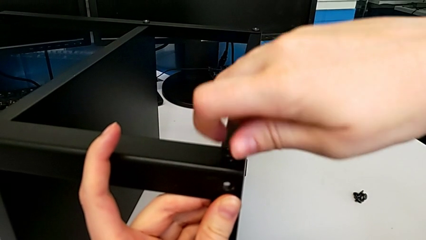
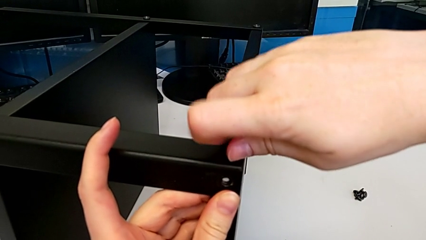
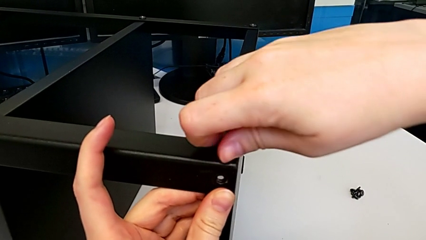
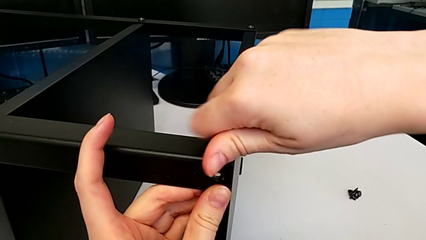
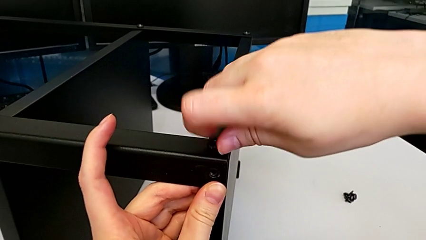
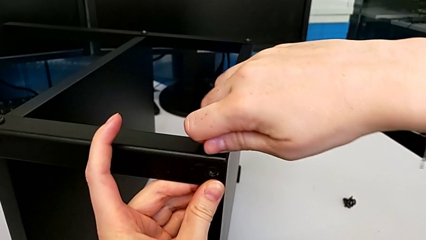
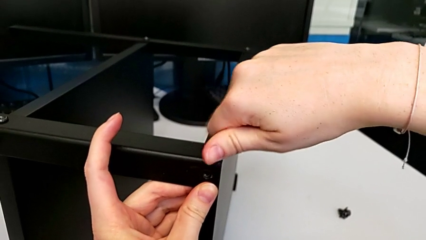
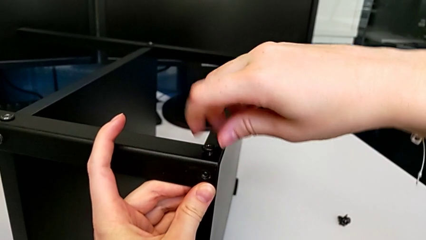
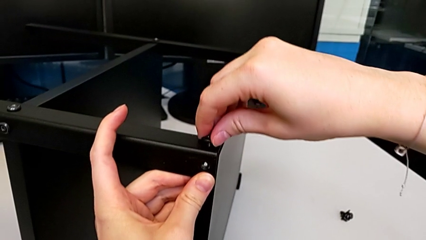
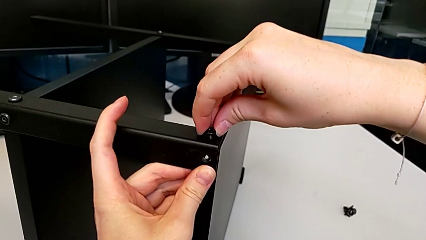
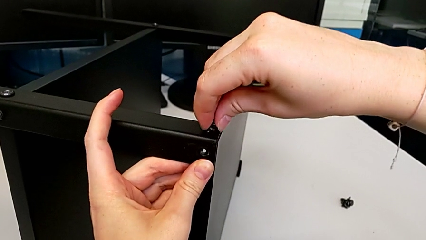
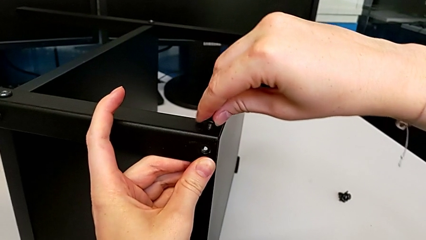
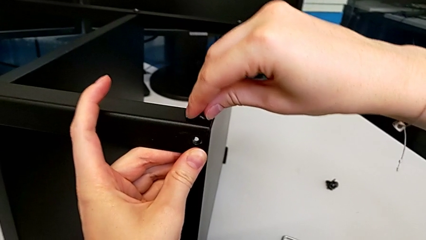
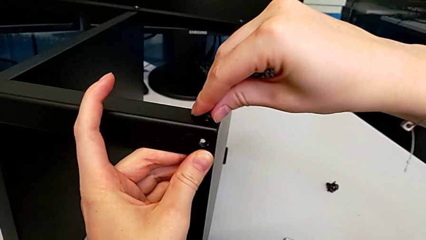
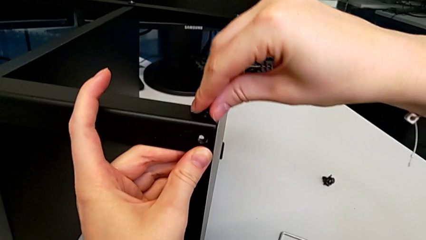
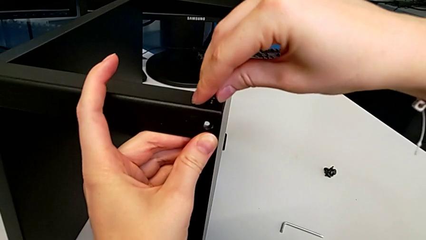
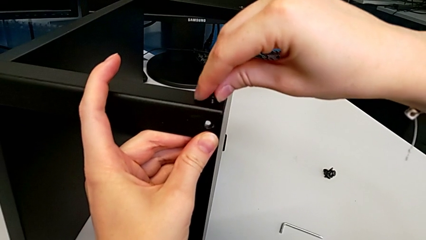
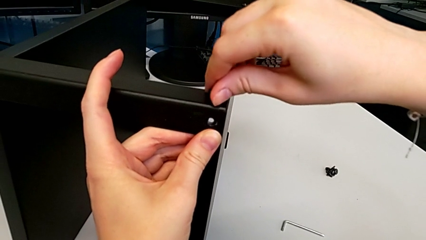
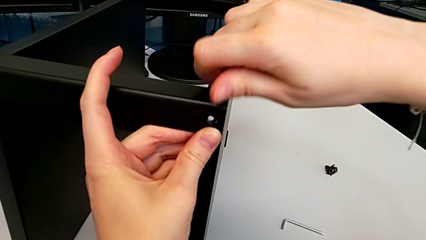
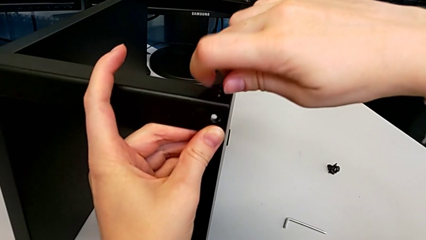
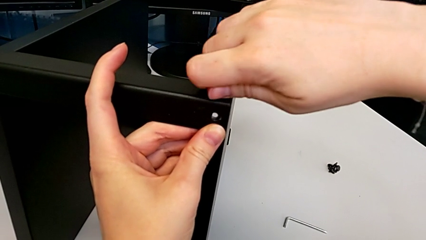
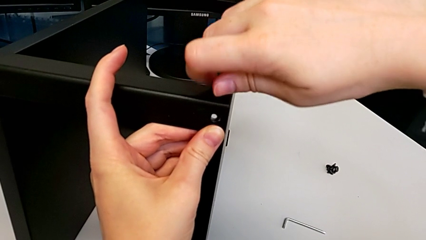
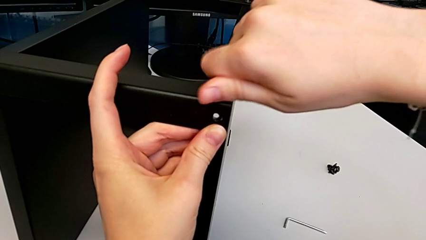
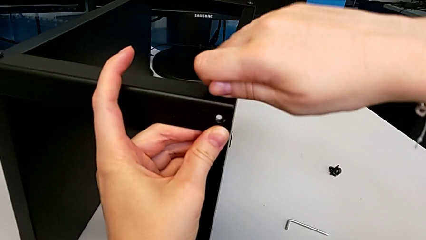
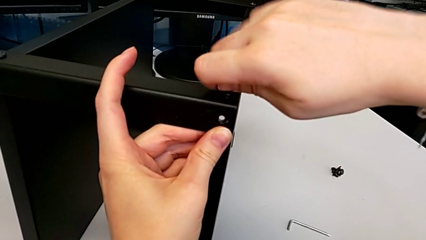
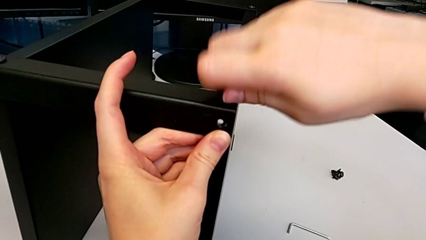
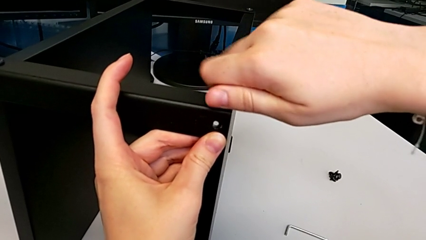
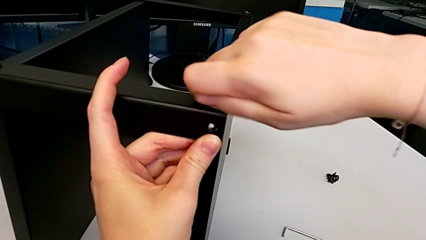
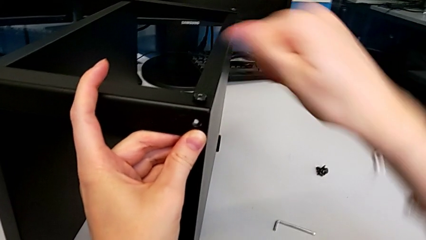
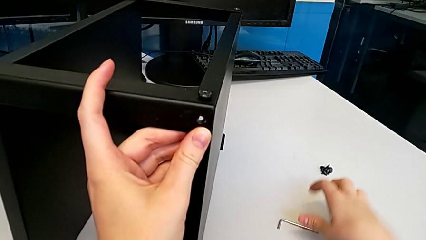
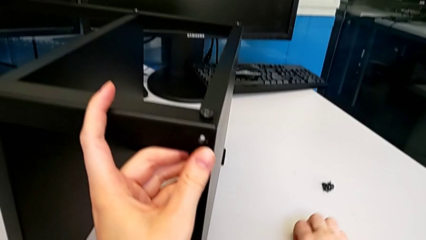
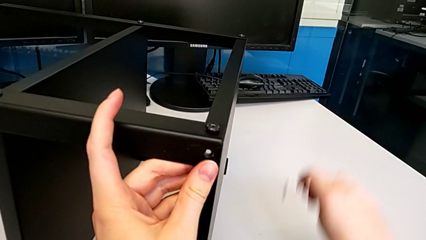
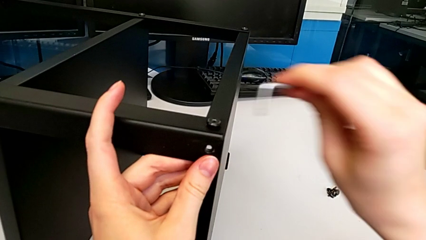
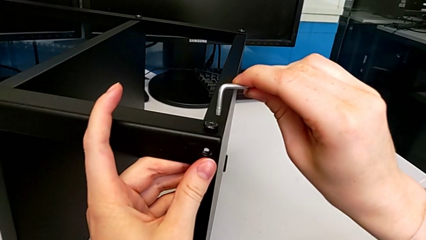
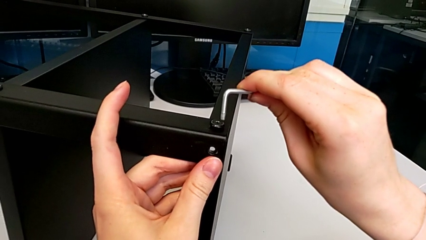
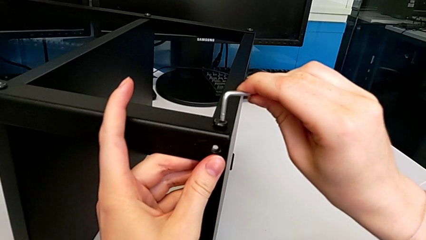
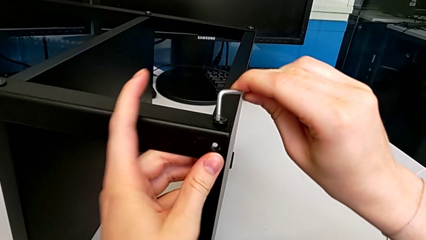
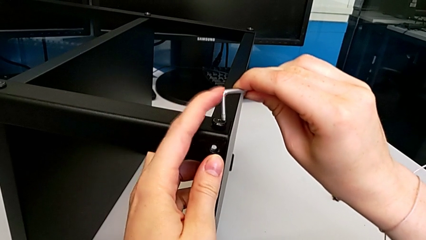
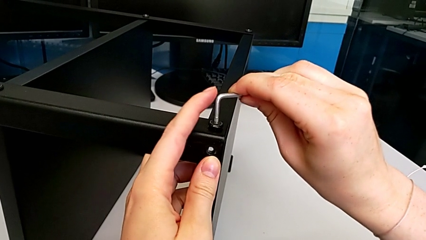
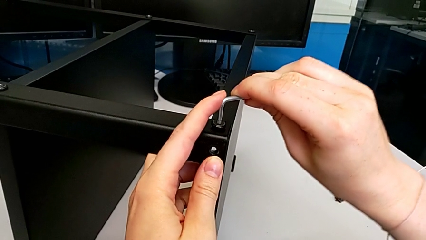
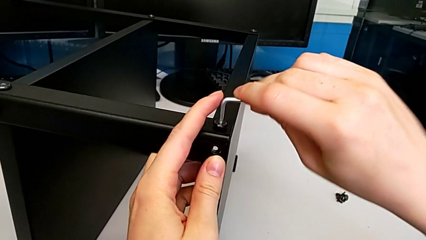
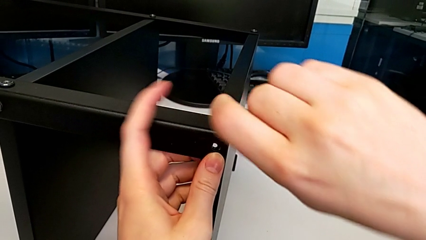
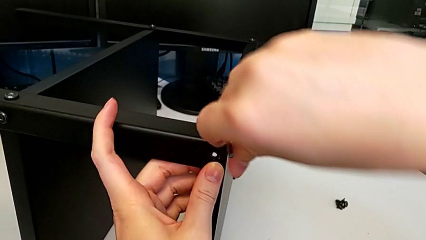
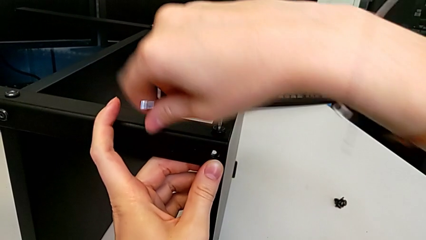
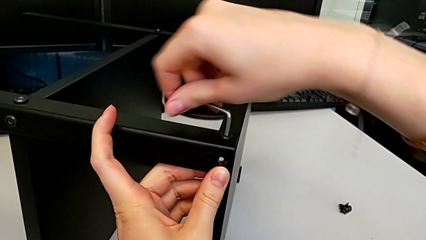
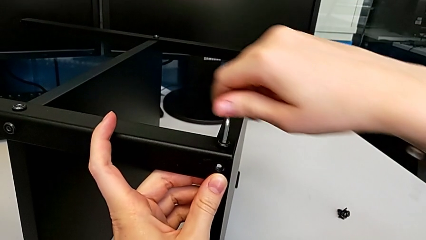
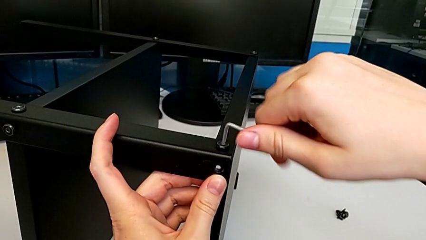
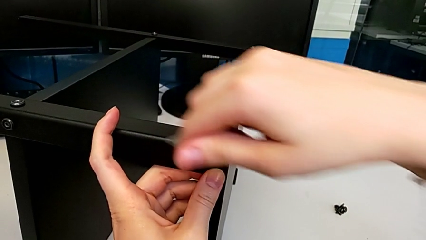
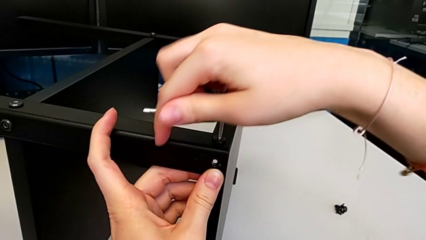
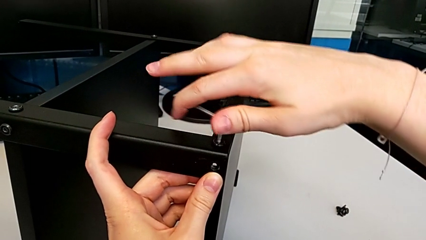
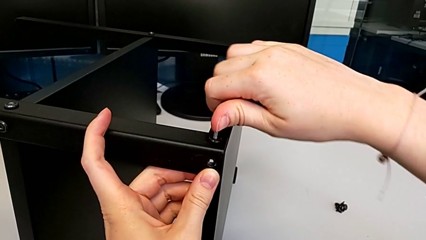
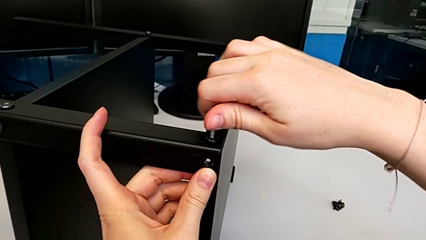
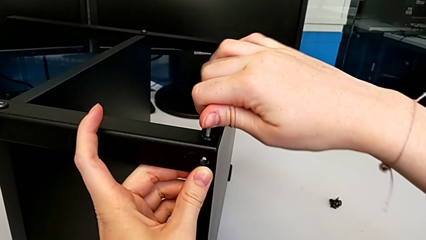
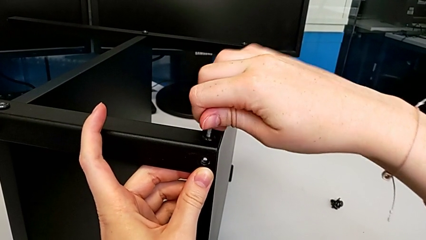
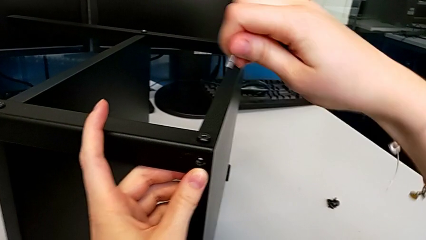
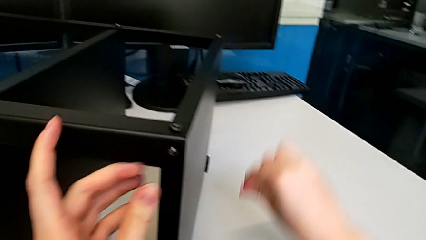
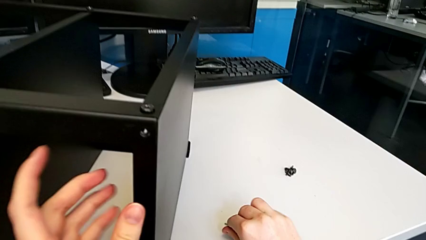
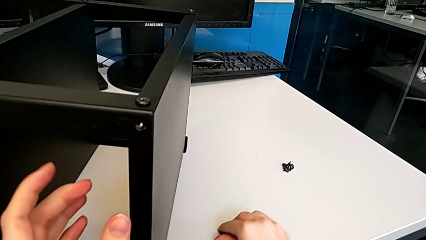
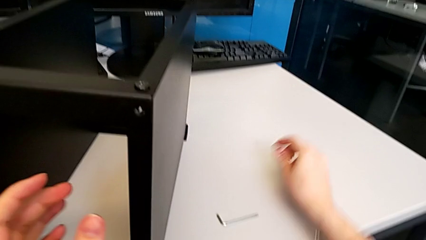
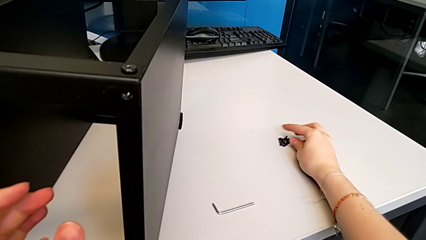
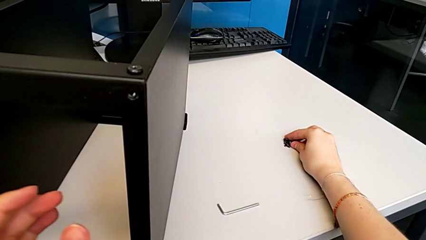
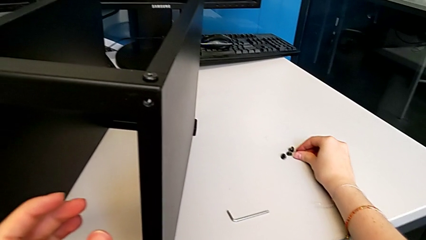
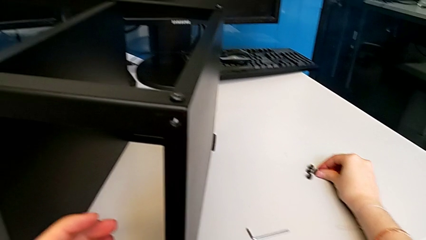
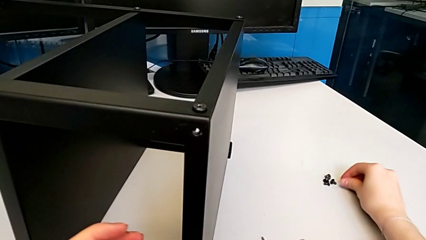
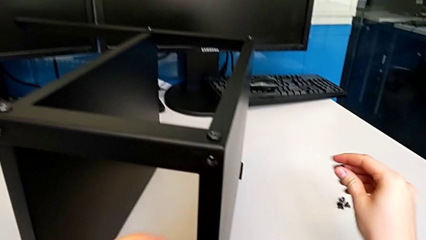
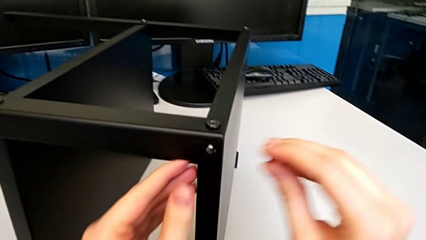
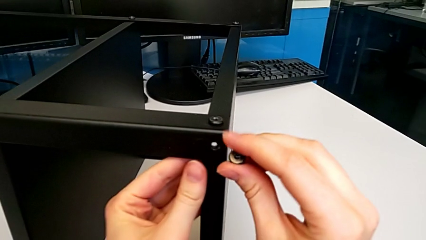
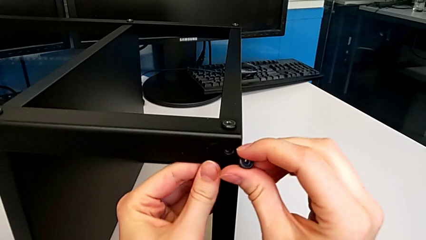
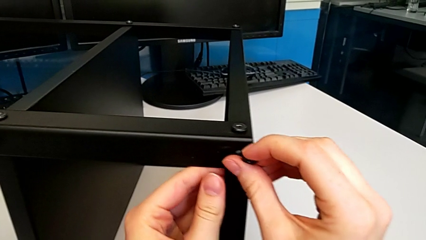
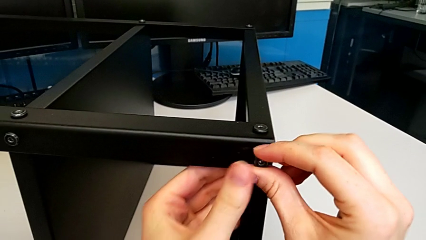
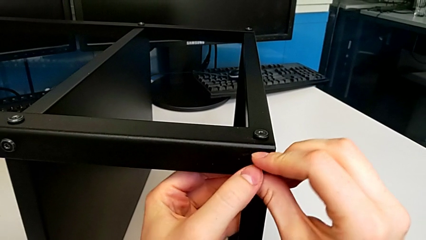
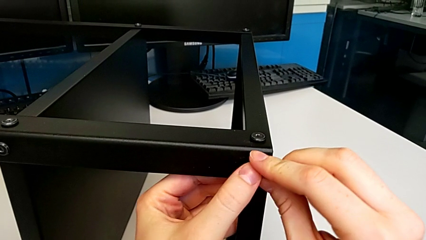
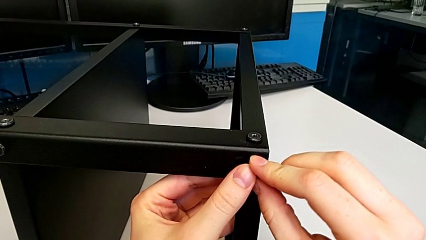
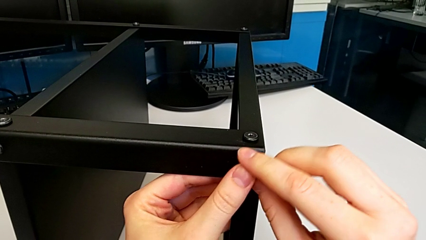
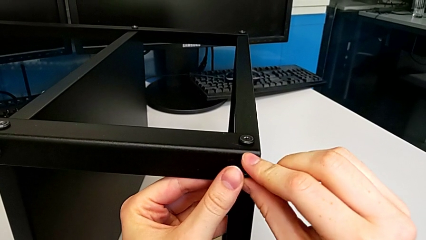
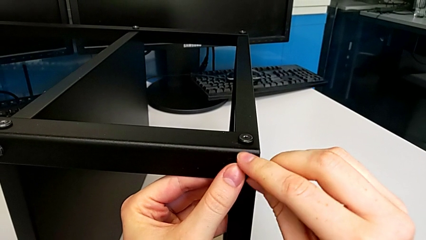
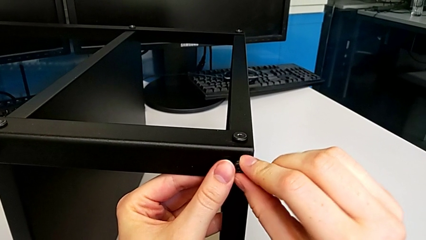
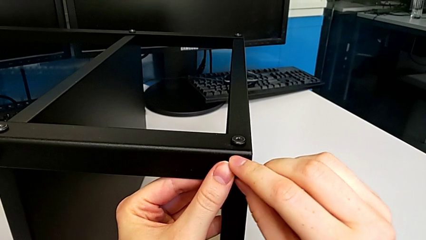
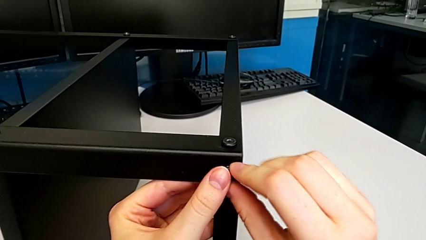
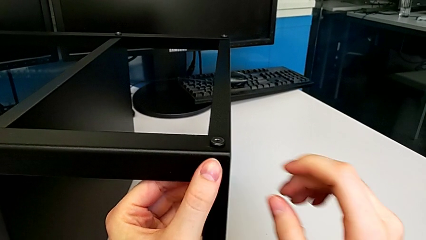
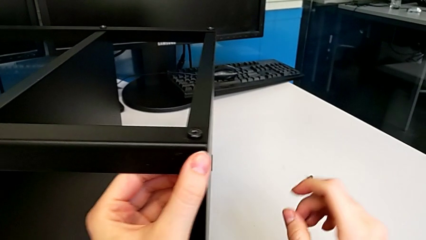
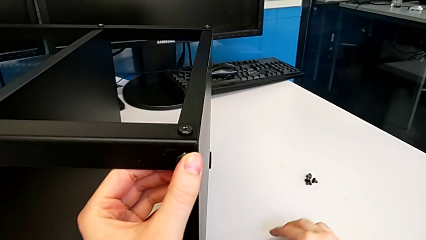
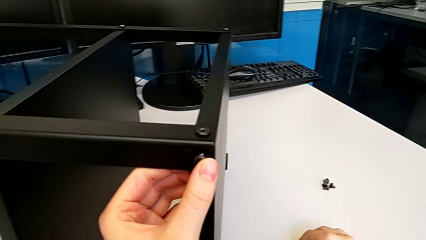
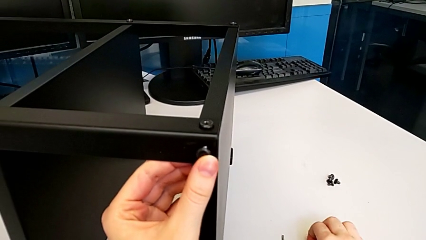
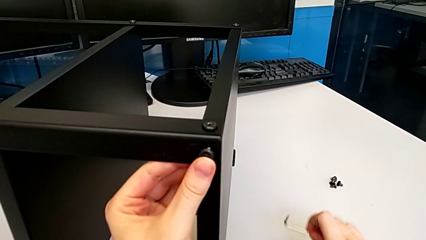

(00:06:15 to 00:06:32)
The camera wearer is screwing the top shelf to the second leg. They keep screwing the first hex socket head, grab the Allen wrench, screw the first hex socket head, drop the Allen wrench, grab the second hex socket head, insert it and grab the Allen wrench.
